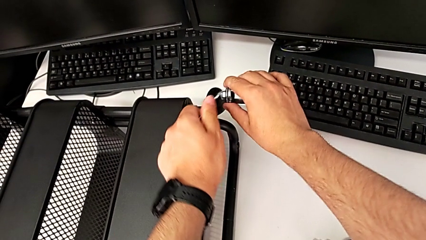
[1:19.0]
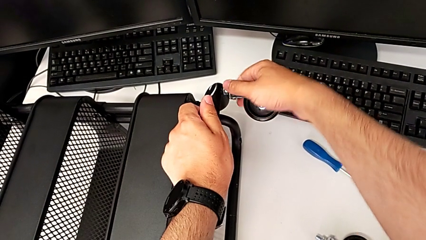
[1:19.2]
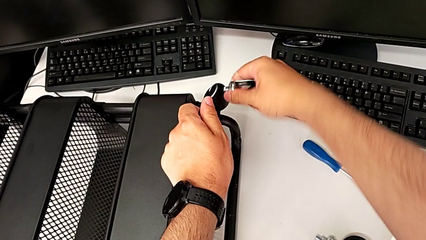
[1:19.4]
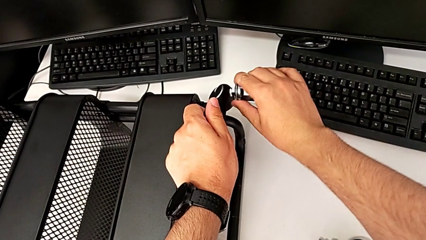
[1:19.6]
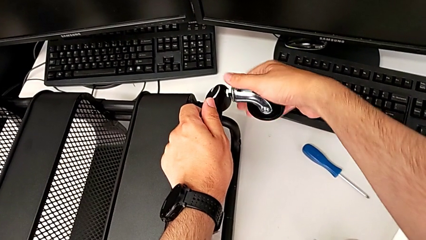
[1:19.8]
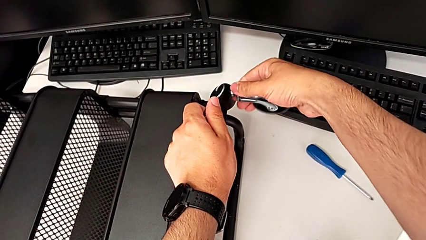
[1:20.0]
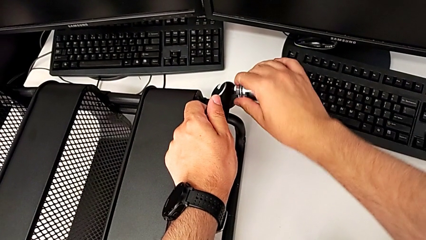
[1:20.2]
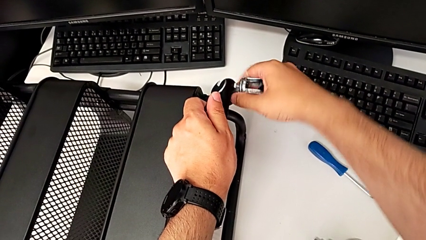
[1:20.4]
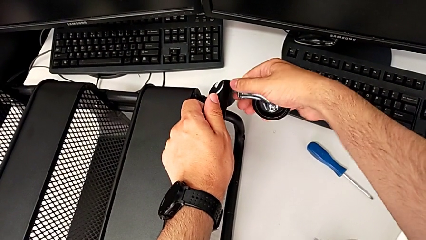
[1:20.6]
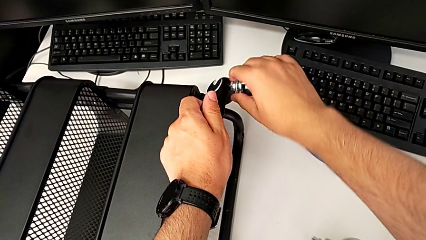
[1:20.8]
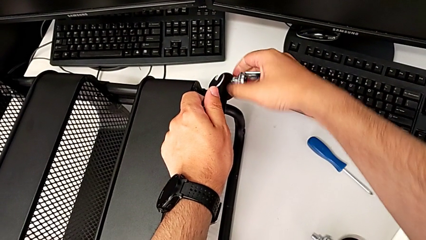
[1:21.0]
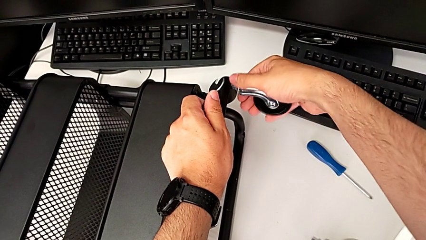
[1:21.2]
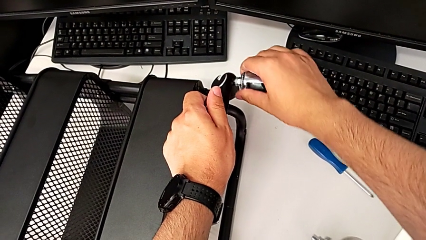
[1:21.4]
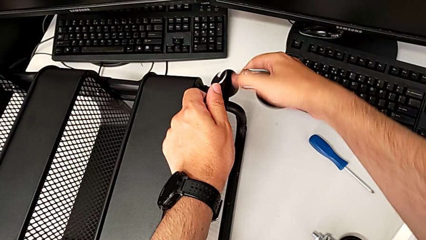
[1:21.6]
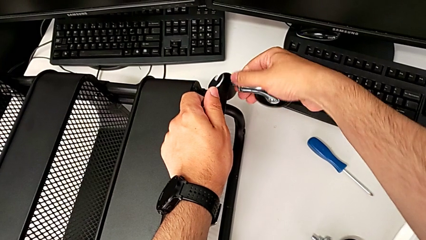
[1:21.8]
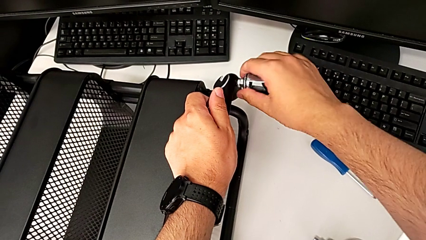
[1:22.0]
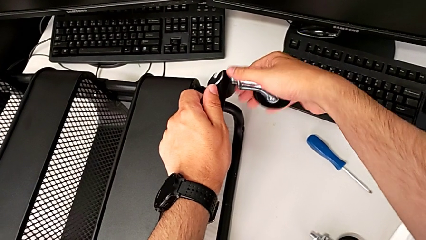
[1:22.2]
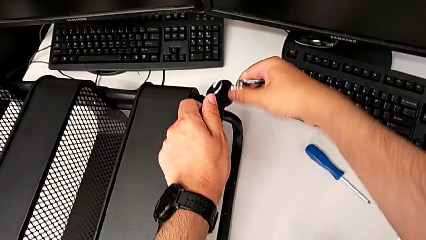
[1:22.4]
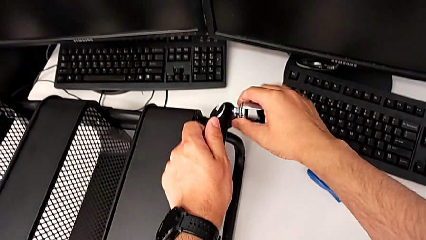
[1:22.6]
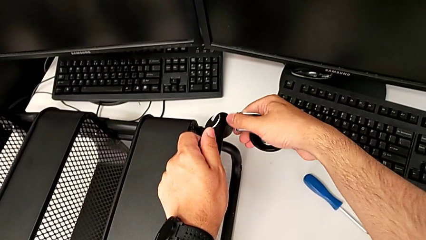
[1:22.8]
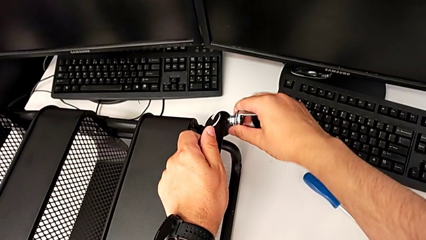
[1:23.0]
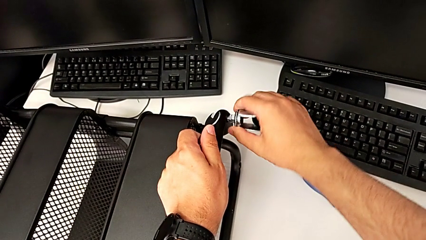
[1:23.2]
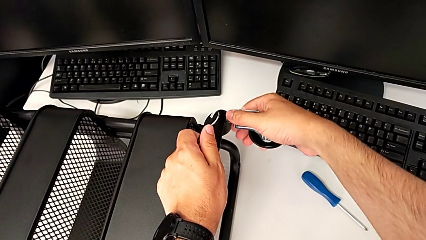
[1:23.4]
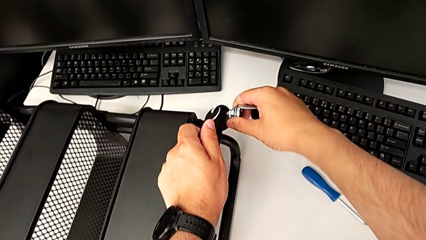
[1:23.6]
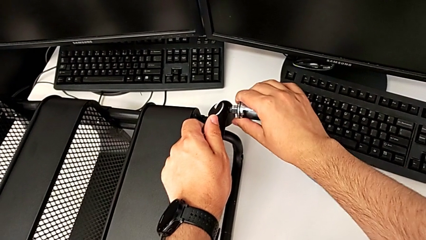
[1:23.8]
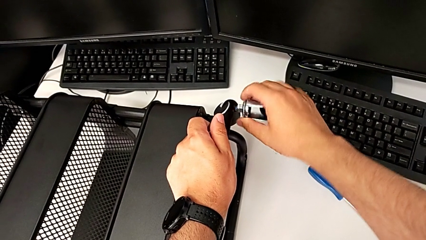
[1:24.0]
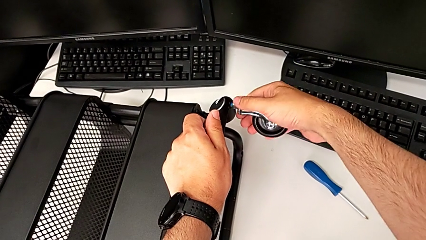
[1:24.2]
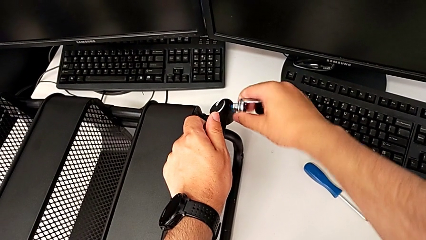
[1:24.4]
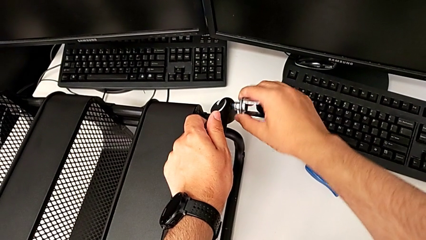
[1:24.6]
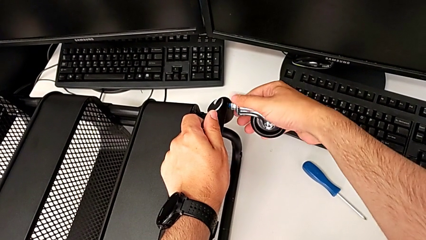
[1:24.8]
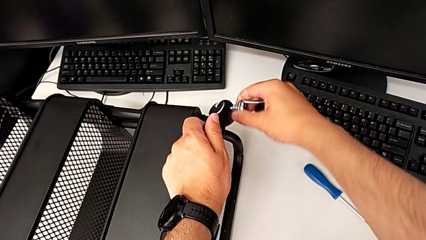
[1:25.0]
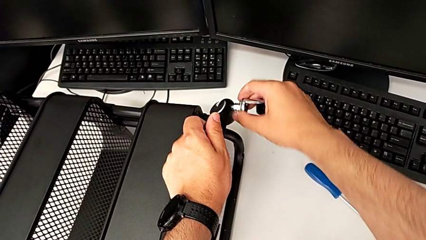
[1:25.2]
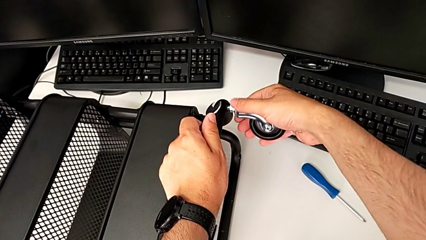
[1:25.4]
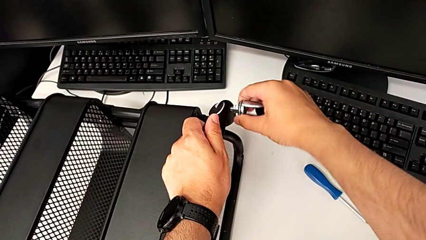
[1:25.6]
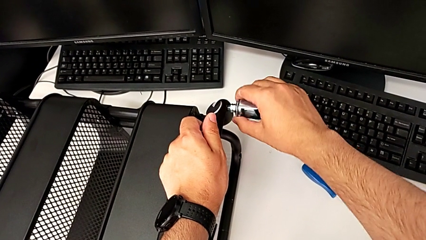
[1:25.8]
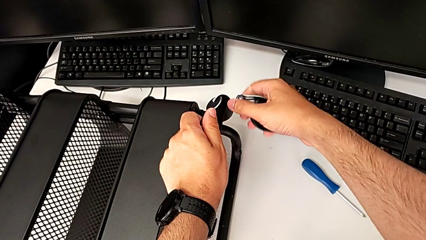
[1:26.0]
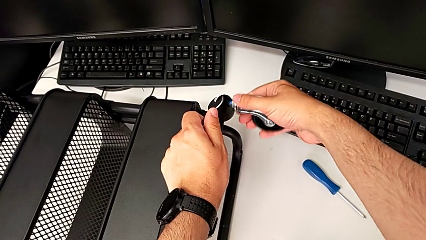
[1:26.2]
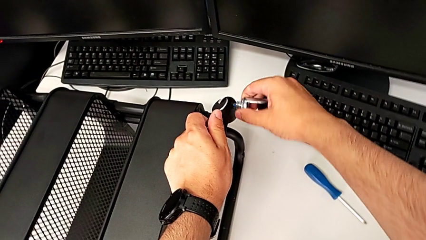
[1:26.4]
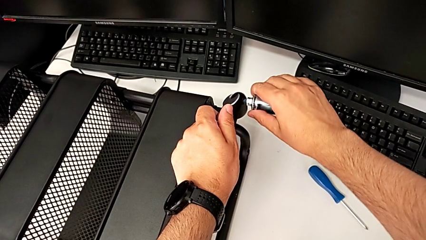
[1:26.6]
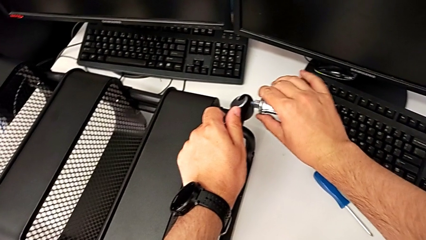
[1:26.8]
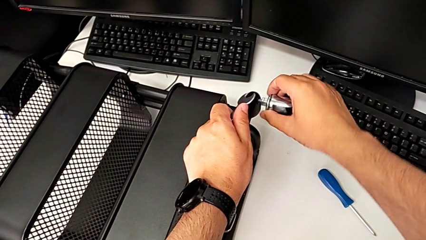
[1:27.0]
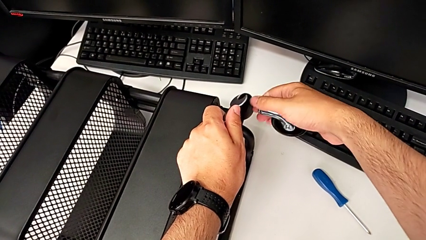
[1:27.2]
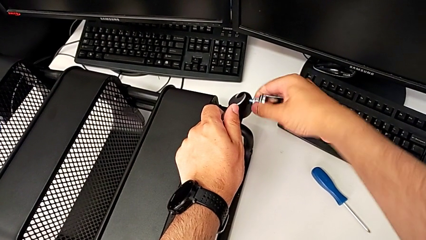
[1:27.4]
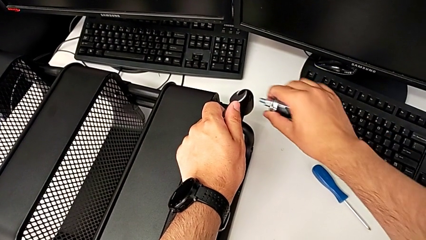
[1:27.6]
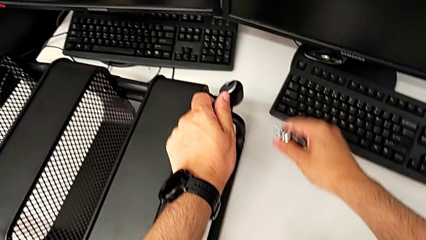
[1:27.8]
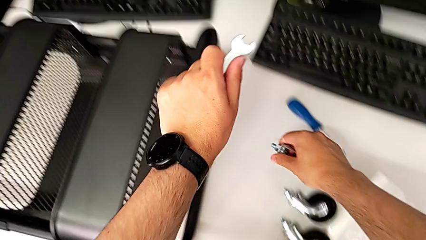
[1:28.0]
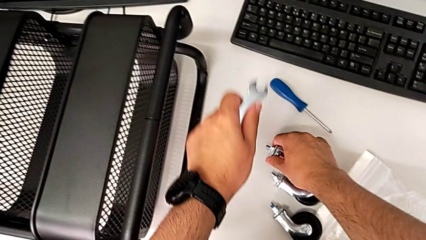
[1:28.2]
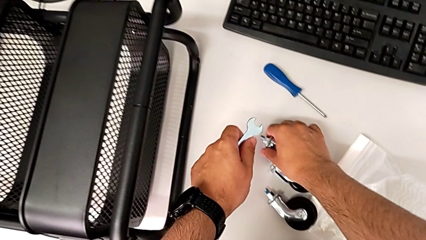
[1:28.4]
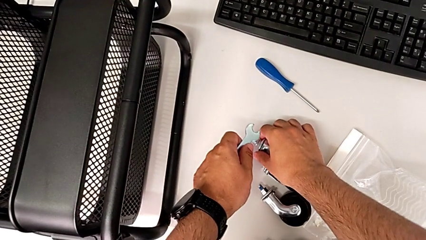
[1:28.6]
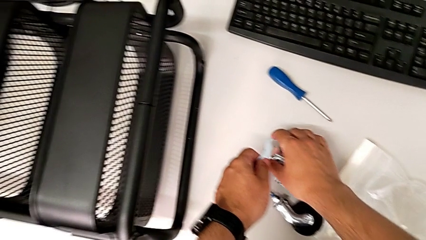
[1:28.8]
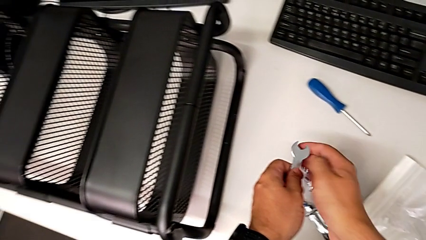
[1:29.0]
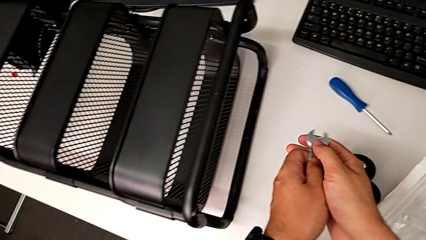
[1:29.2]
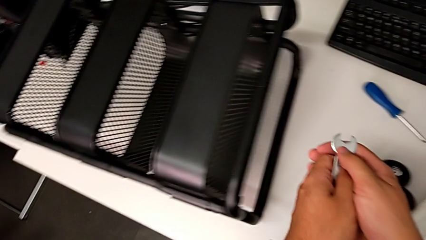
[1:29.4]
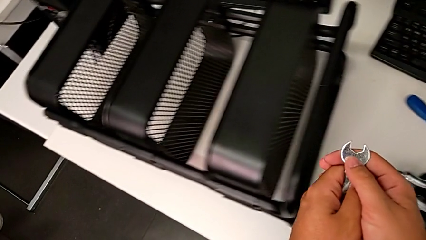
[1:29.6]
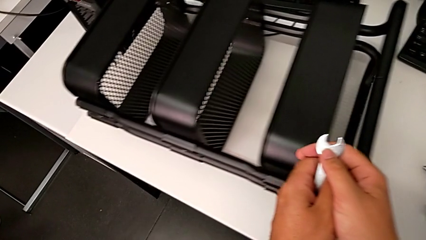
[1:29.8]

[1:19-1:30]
The camera wearer is unscrewing the fourth wheel of the cart. They keep unscrewing the fourth wheel and disassemble it.

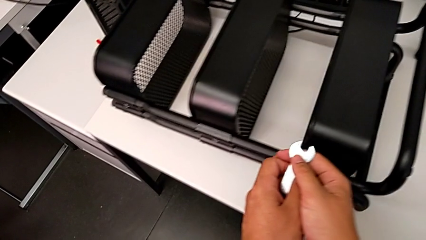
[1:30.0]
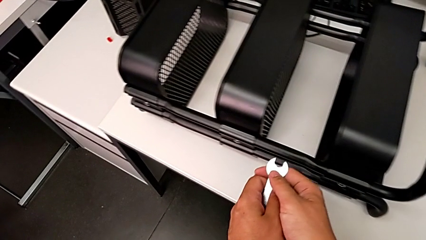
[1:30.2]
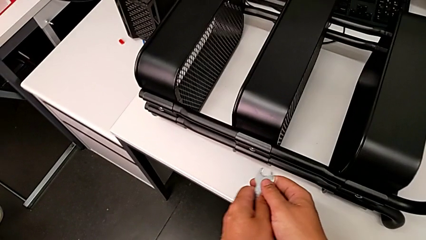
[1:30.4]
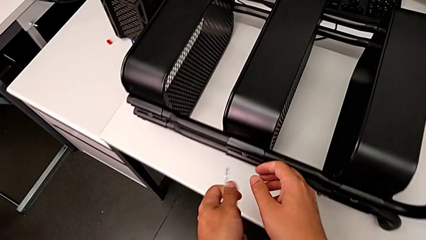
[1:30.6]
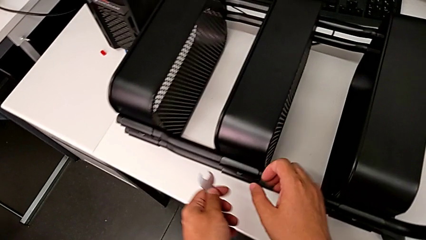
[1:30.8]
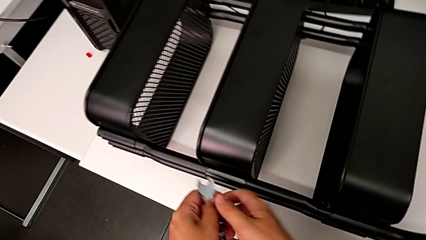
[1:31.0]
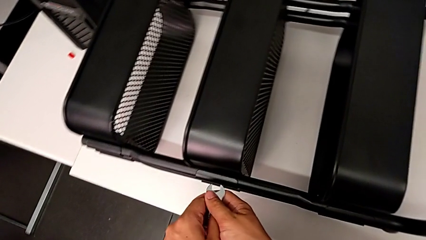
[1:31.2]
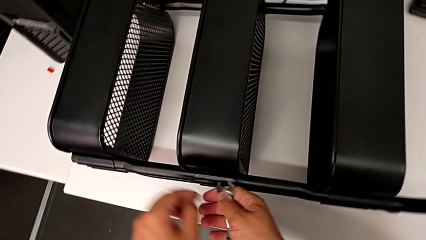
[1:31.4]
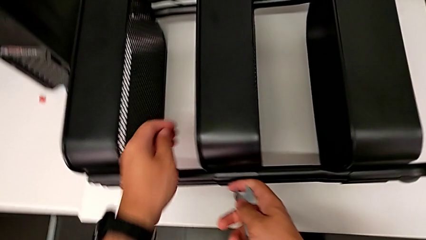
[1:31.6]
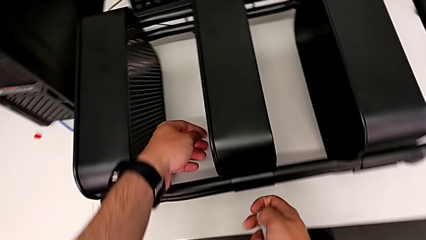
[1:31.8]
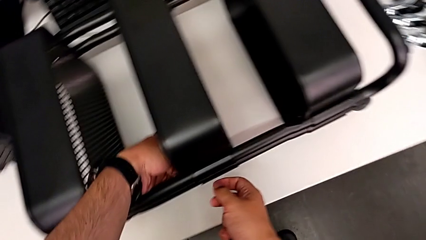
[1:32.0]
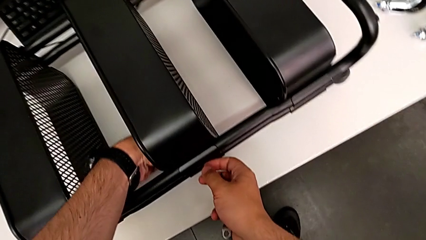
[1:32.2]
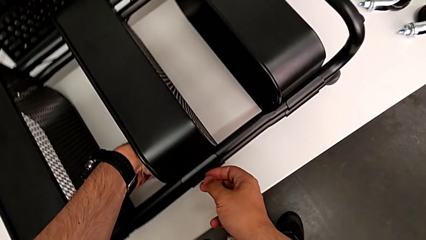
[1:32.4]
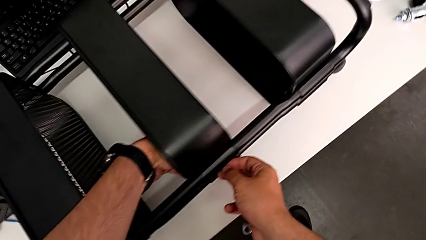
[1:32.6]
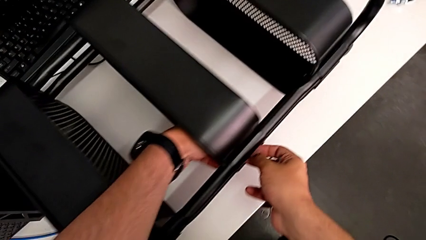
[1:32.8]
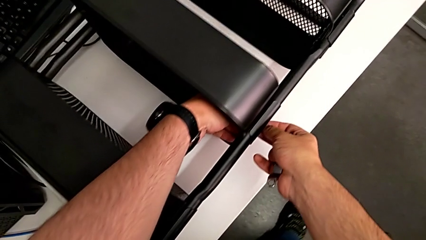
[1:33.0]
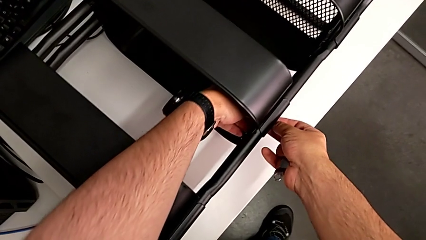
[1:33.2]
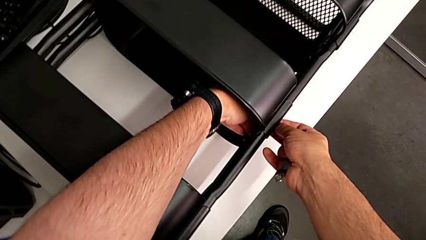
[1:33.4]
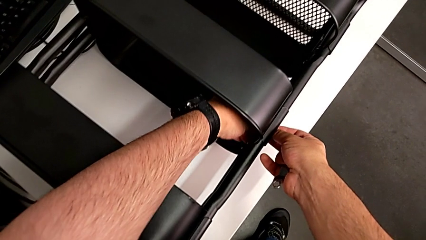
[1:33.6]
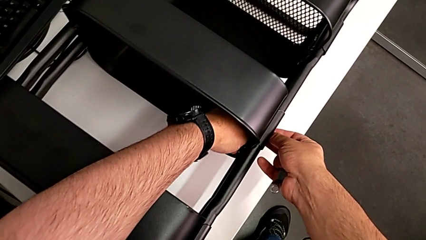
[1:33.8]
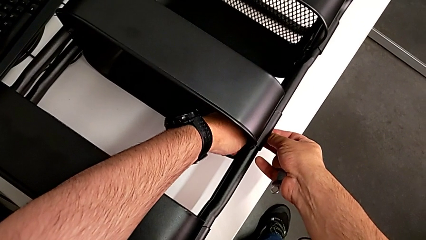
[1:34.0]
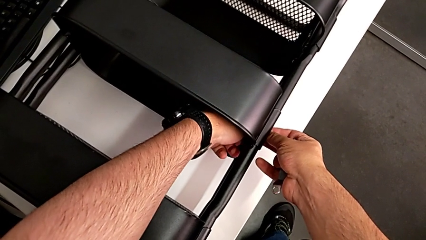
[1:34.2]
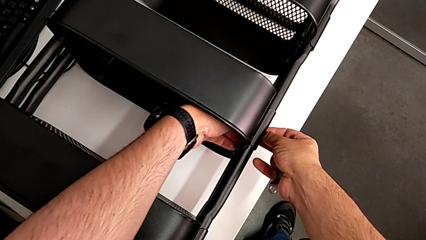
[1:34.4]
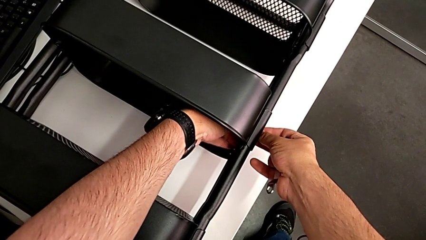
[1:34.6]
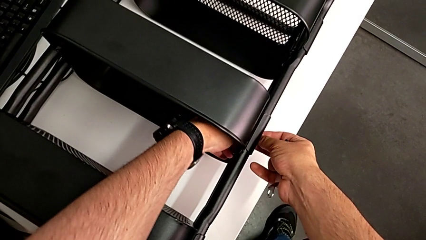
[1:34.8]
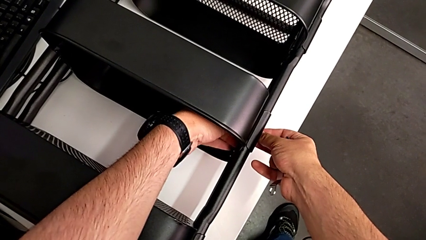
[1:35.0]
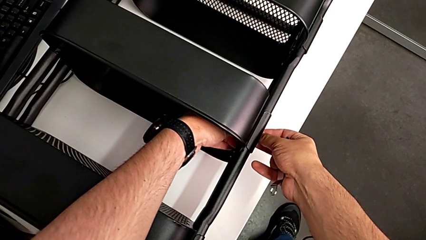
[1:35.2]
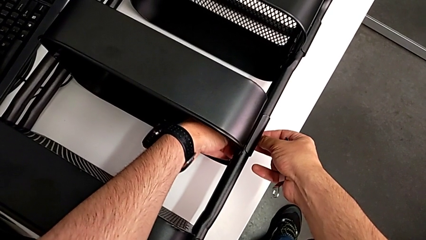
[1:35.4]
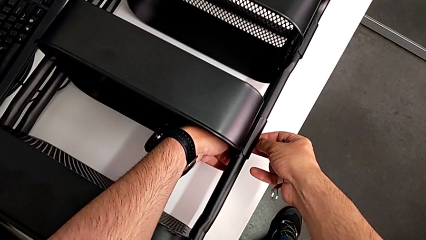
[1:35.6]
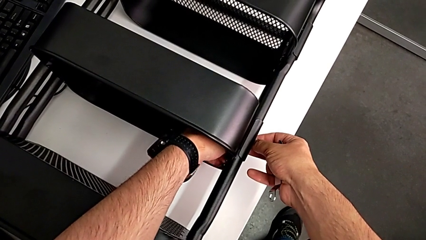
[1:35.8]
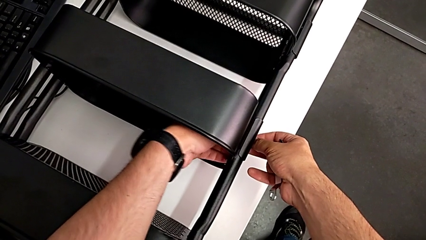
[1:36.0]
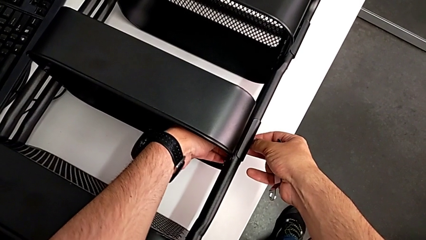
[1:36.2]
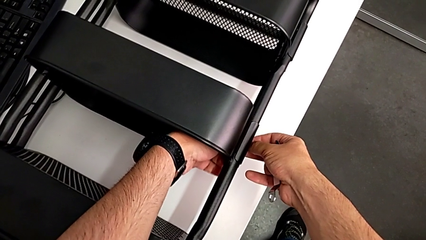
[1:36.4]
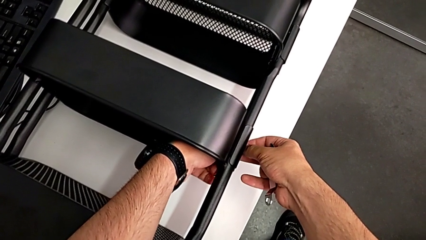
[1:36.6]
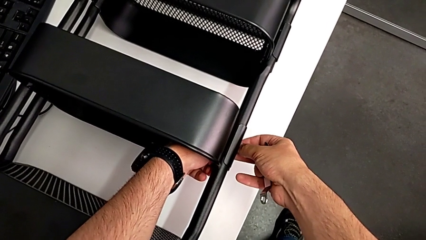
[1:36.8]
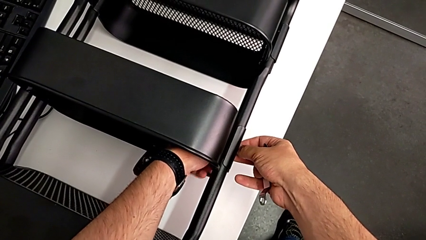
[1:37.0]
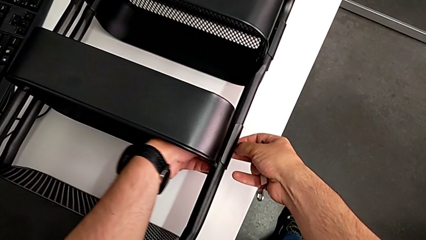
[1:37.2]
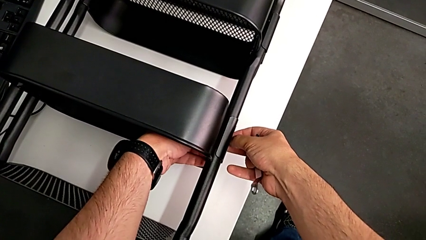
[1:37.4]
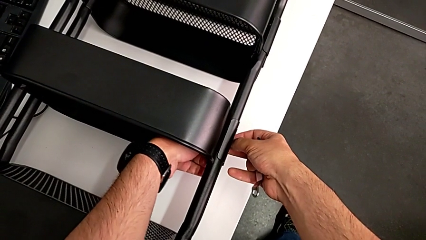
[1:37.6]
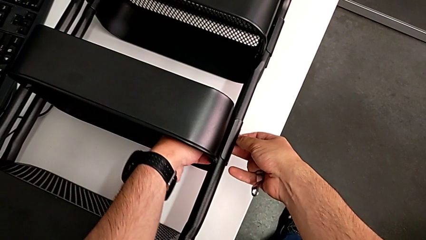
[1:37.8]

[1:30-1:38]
The camera wearer is unscrewing the tray in the middle. They approach the middle grid tray, grab the first hexagon cap nut and begin to unscrew it.
